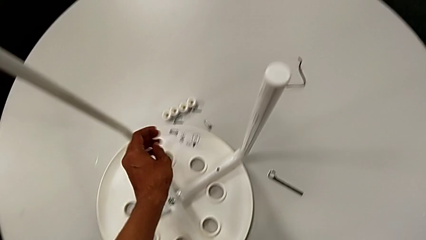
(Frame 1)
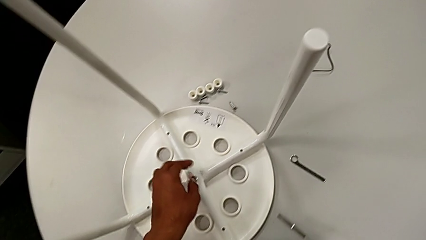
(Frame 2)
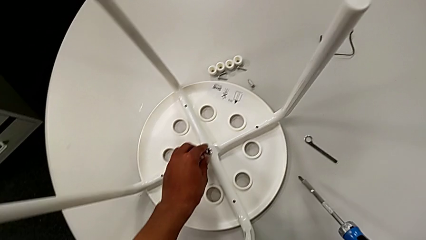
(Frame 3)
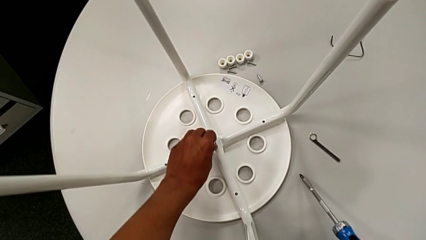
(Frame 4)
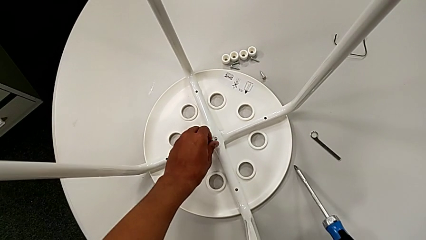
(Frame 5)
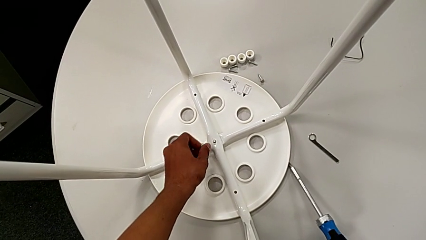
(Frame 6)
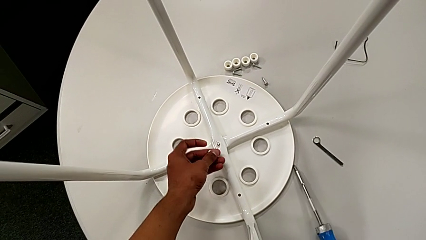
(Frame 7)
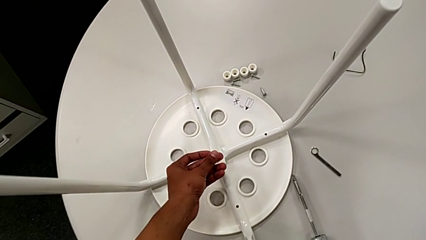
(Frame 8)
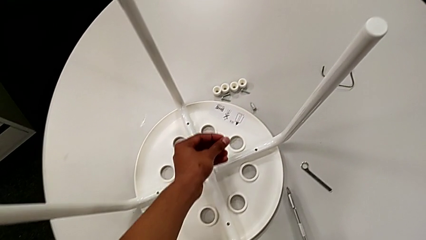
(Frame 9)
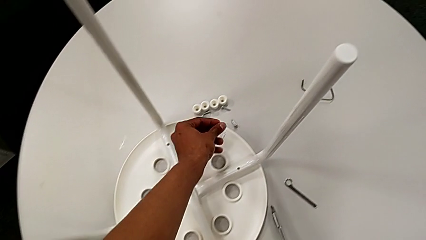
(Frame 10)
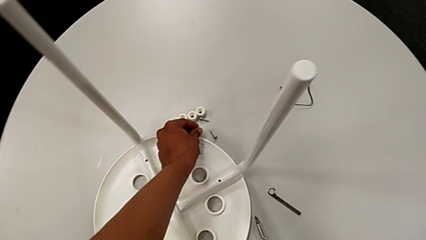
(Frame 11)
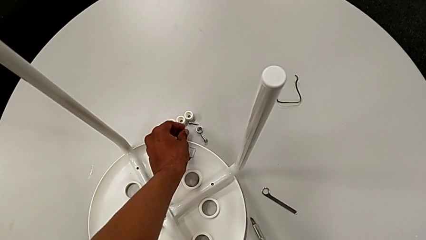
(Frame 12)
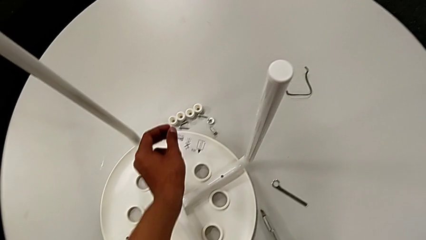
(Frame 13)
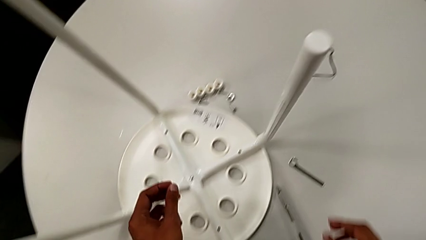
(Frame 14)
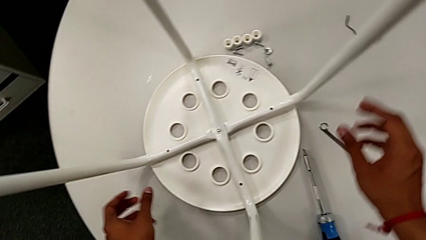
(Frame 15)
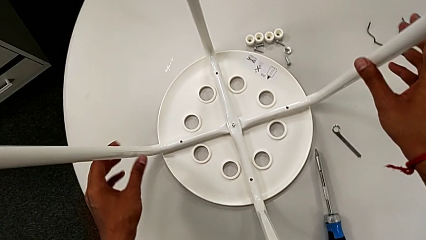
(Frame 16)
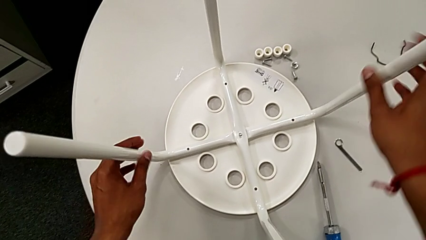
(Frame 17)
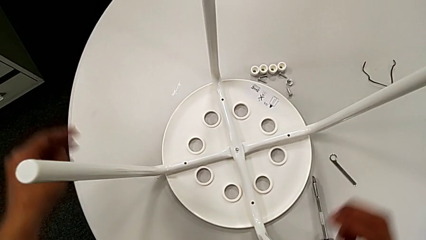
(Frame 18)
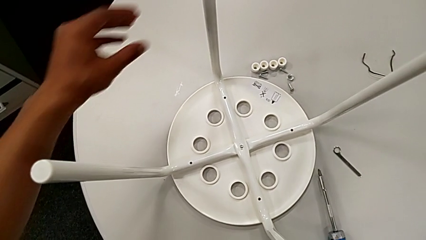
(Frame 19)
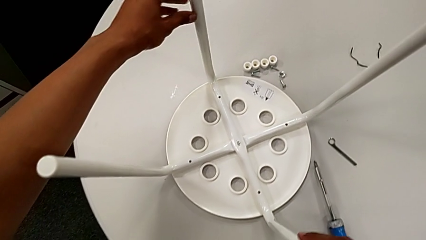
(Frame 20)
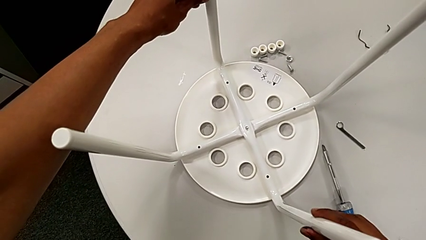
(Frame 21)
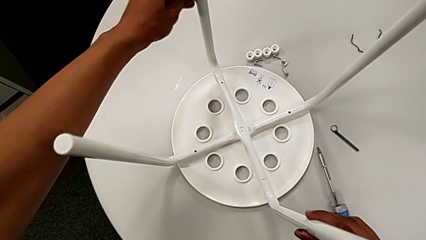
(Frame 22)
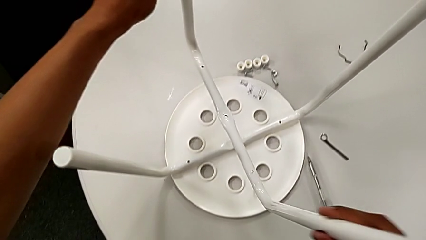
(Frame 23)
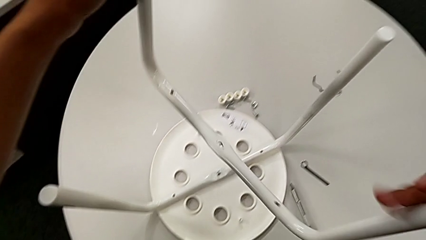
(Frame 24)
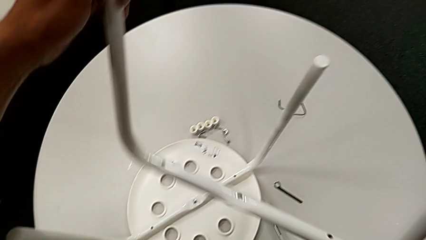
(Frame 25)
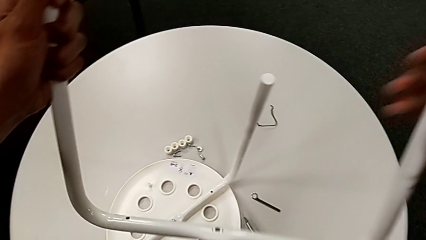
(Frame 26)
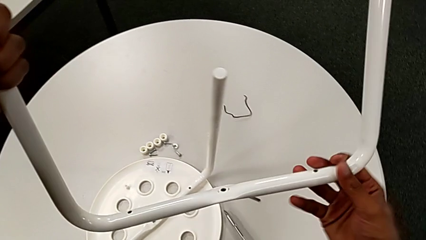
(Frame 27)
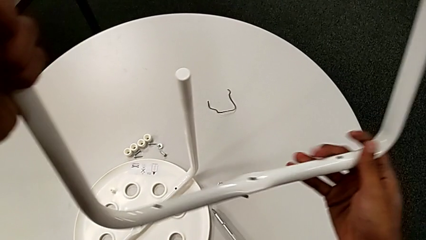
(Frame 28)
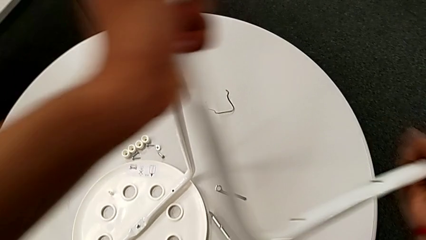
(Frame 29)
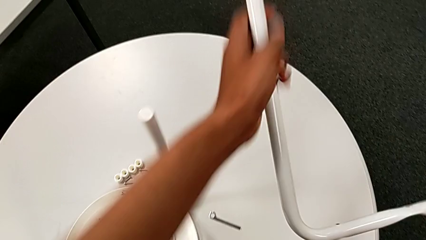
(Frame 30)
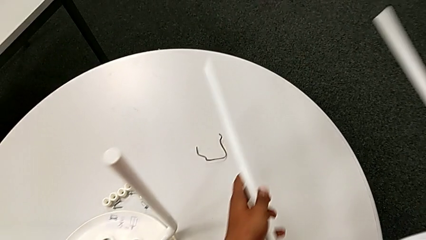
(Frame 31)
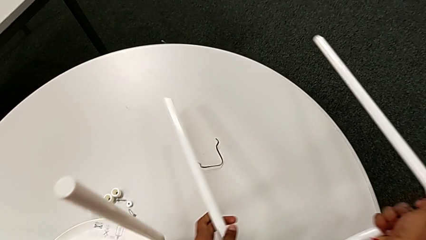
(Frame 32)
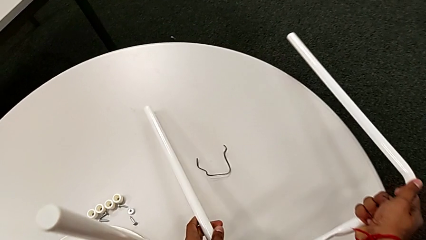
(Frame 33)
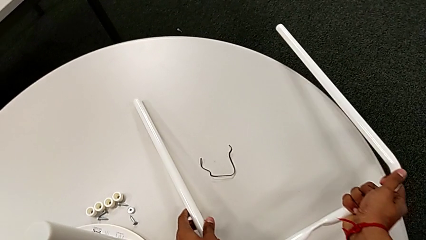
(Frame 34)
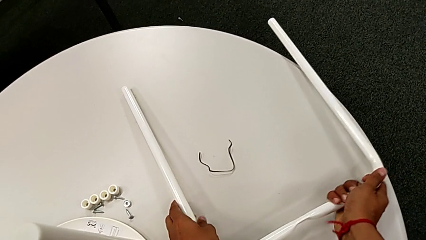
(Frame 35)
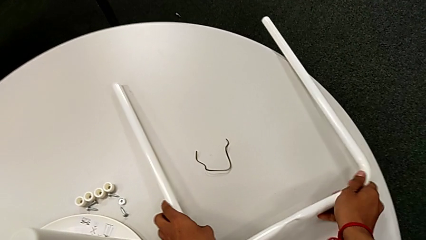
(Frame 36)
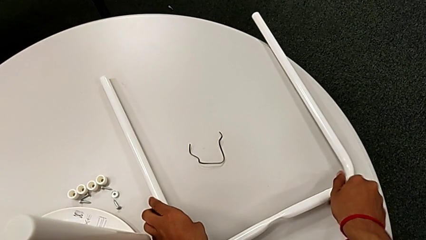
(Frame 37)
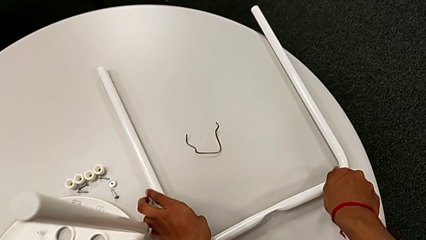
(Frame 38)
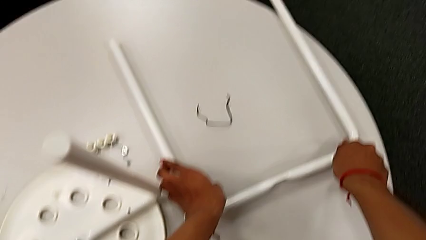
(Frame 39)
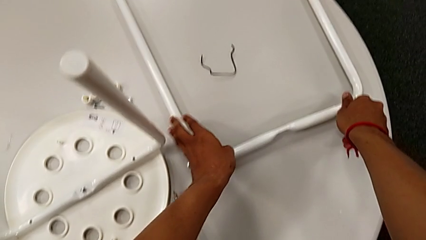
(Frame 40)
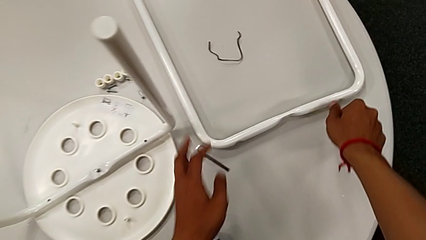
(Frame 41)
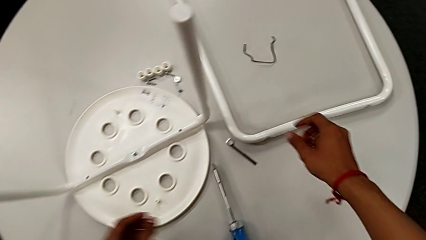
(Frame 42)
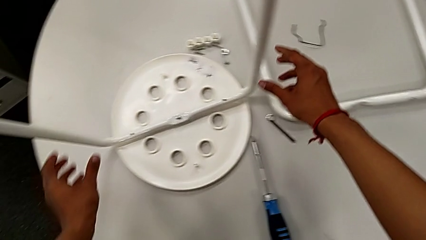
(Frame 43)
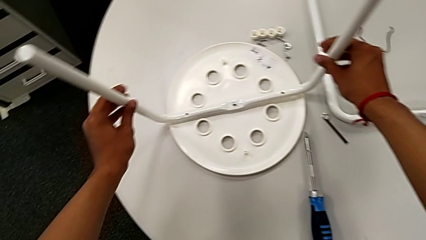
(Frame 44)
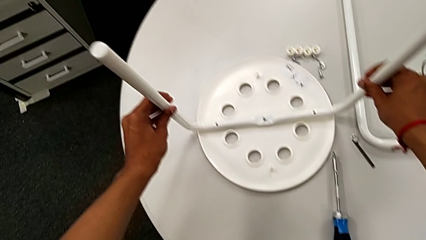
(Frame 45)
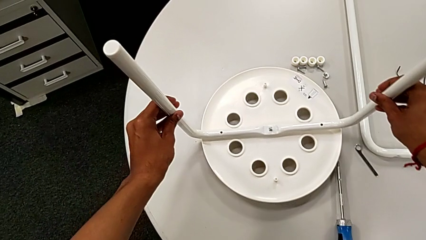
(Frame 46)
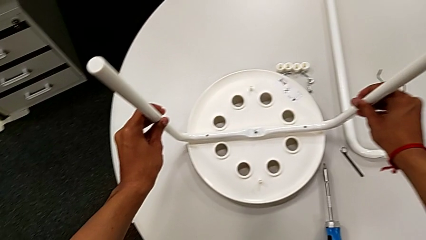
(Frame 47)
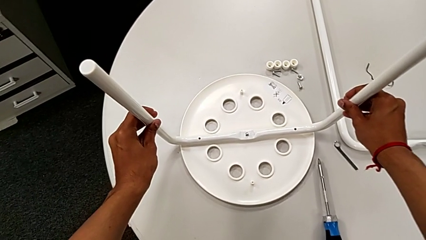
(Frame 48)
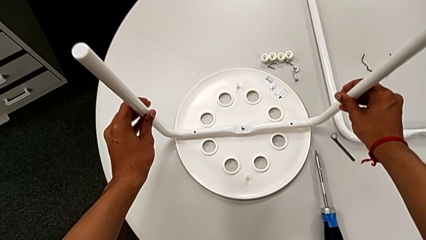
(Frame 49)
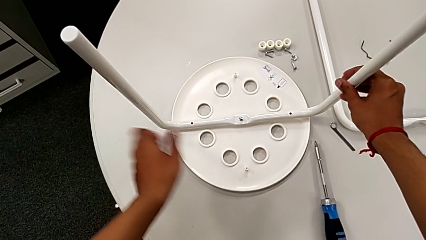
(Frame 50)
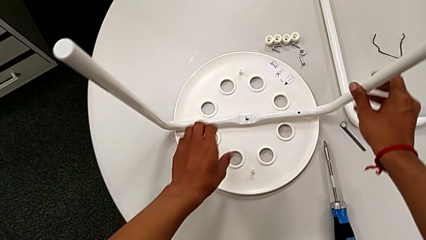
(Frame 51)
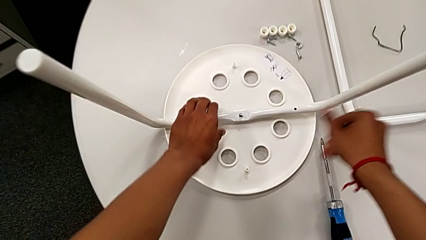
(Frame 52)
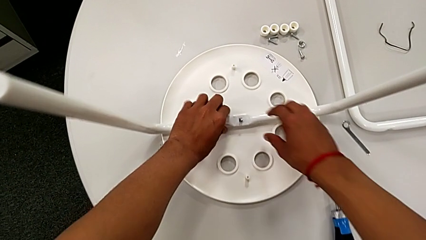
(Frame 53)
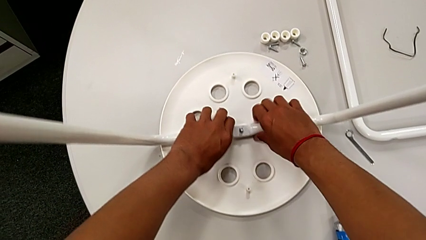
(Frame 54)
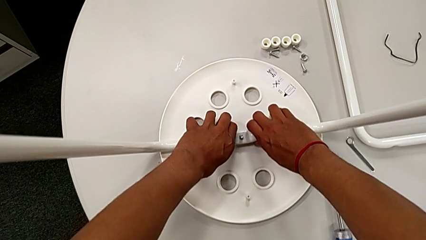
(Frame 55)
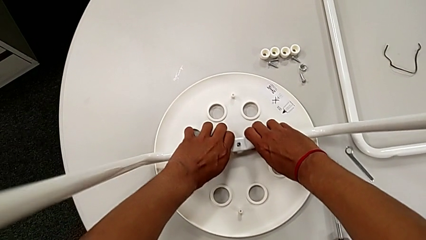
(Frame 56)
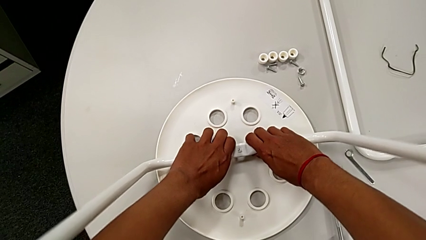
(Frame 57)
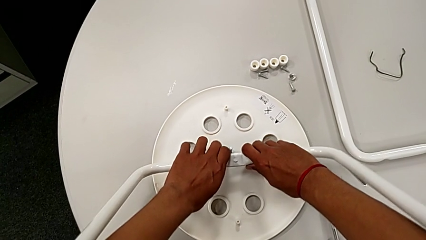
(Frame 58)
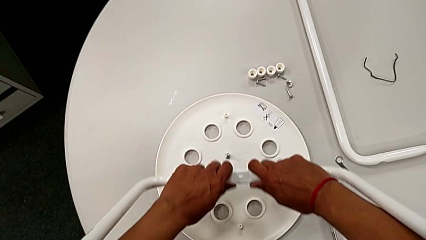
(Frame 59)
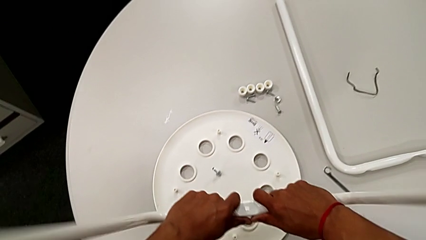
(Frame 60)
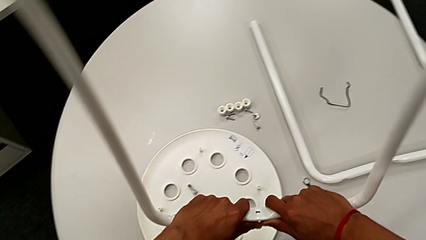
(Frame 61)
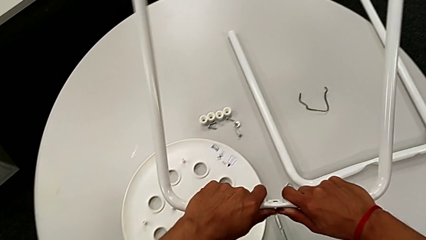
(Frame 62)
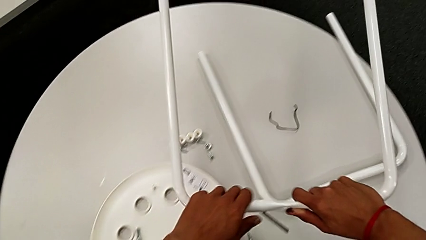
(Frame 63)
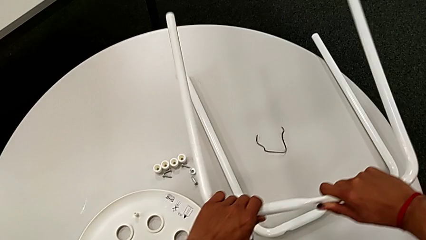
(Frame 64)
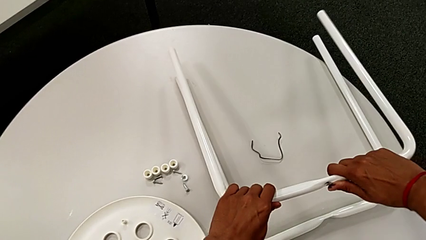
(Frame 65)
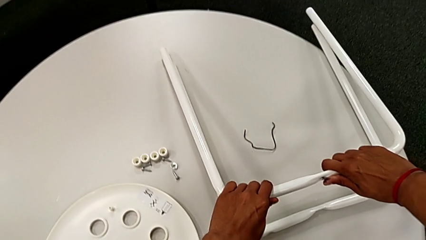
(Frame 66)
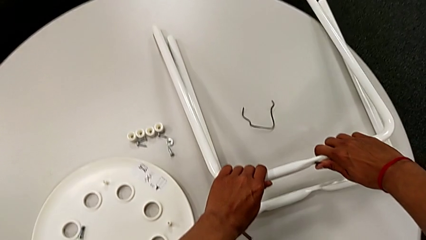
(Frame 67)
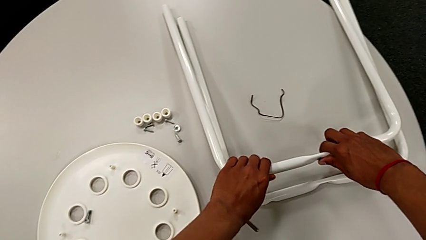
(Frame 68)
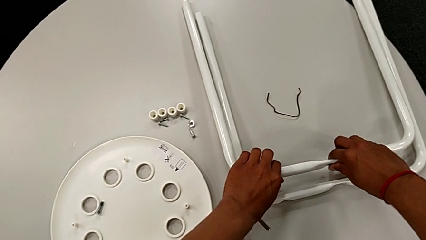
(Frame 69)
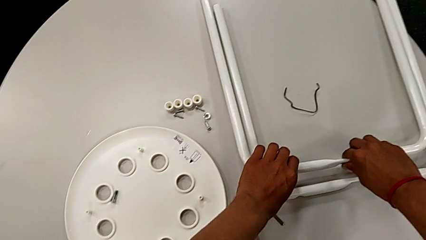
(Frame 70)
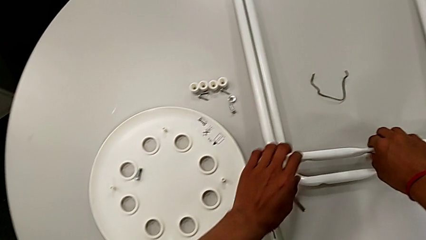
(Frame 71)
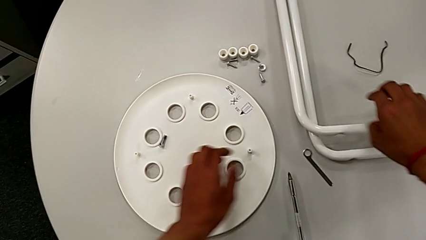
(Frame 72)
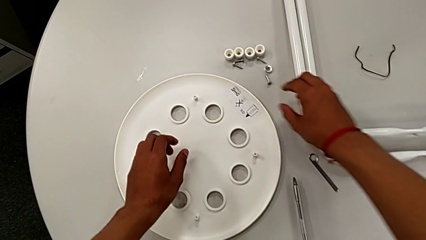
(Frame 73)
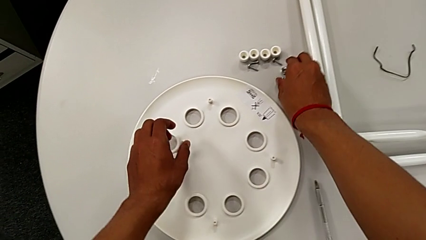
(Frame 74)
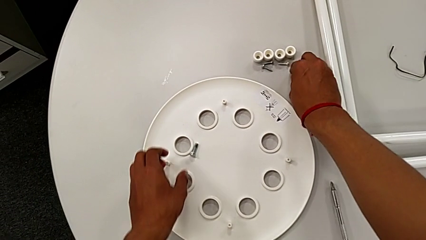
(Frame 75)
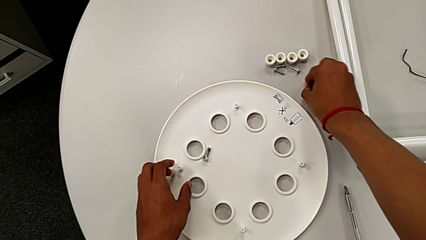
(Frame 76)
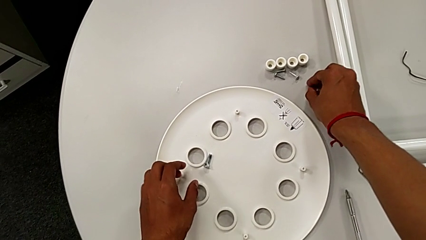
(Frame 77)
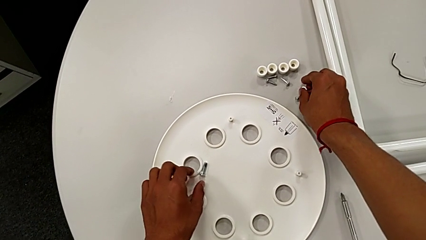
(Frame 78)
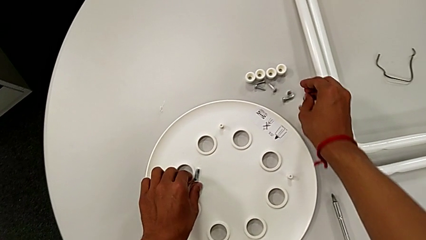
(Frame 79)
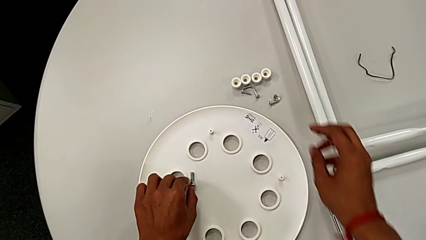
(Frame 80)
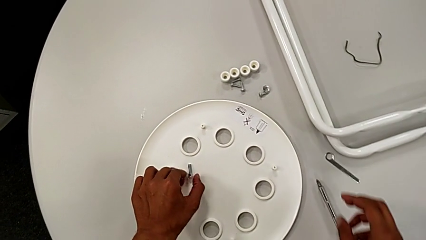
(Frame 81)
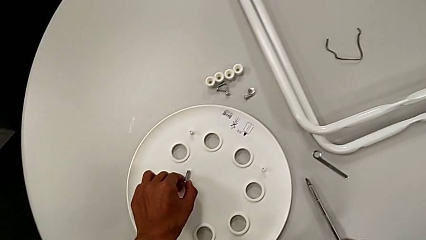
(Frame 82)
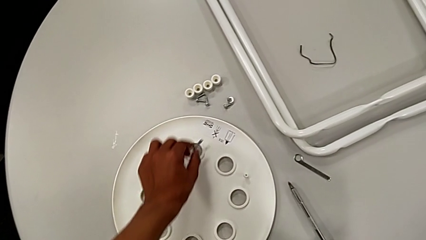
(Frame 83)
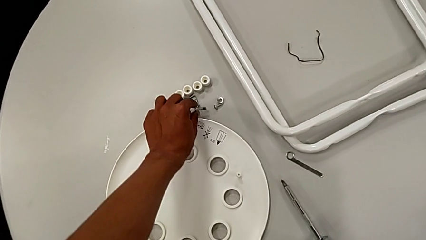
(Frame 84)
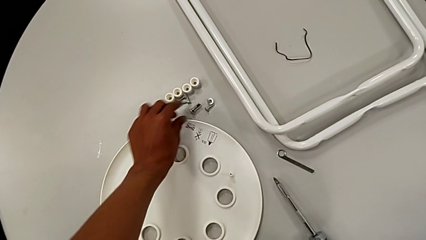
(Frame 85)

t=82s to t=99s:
The camera wearer disassembles the legs. They approach the middle hex nut, grab it and place it. They wrongly approach the second leg, approach the first leg, grab it, withdraw it and place it. They approach the second leg and wrongly grab it, lift it and place the white stool. They approach the middle leg, lift the second leg and place it. They approach the middle hex nut, grab it with the right hand, grab the middle bolt with the left hand and place it.
